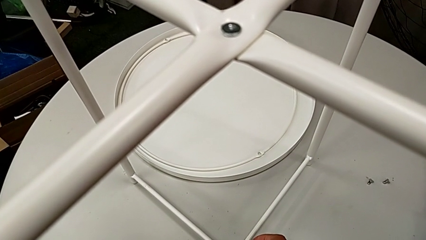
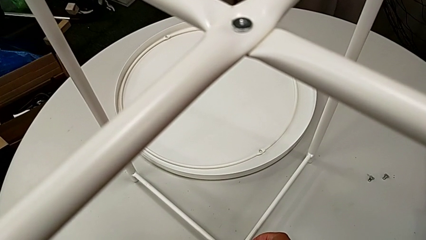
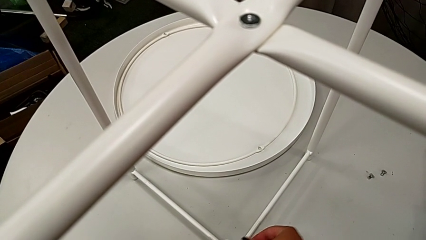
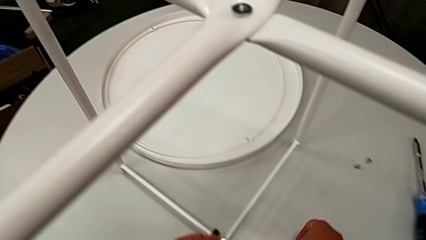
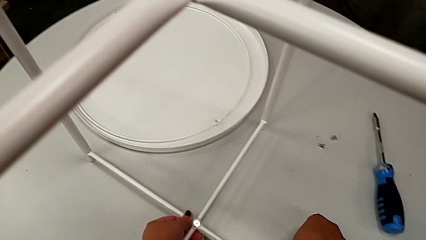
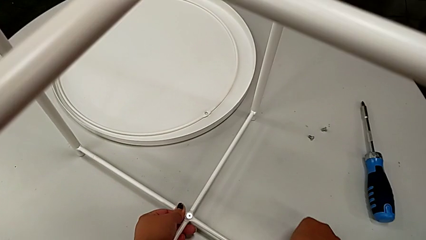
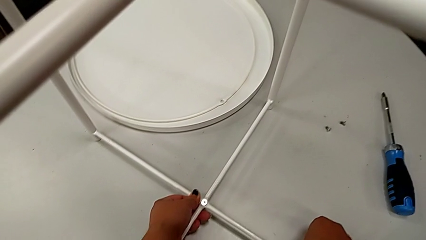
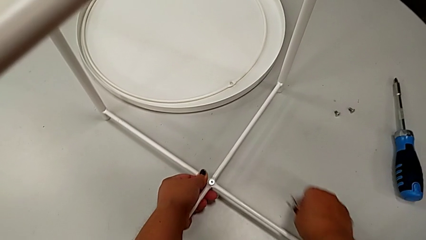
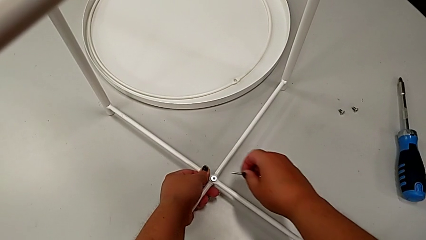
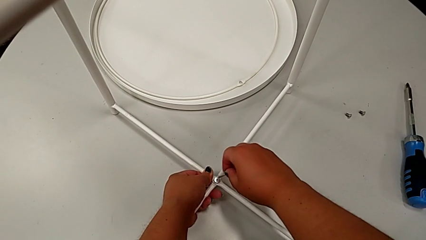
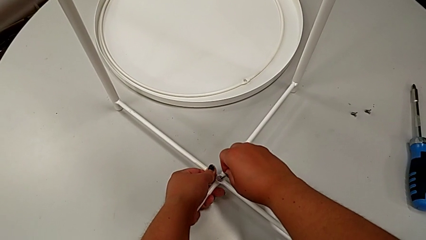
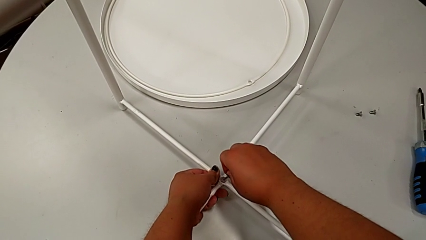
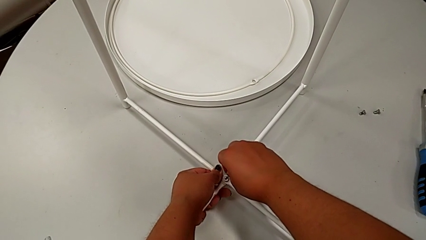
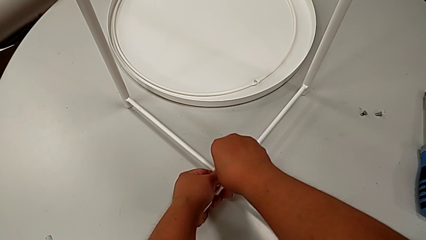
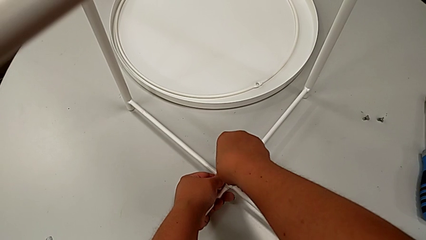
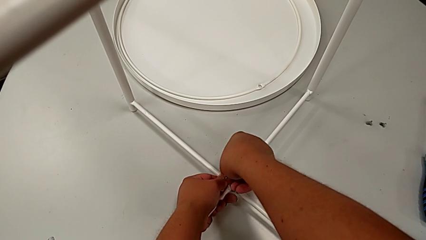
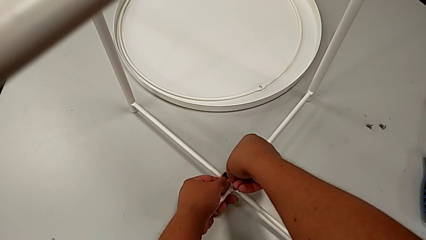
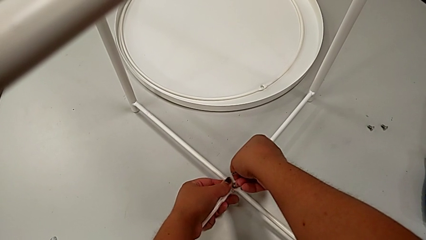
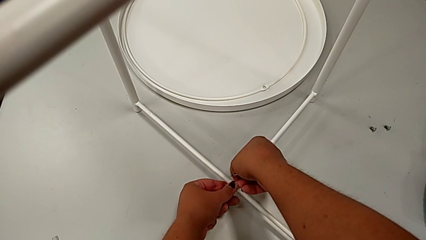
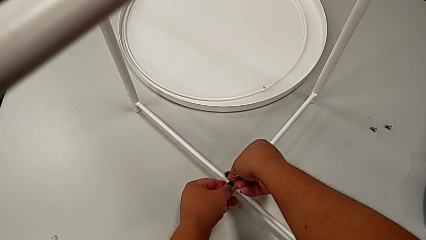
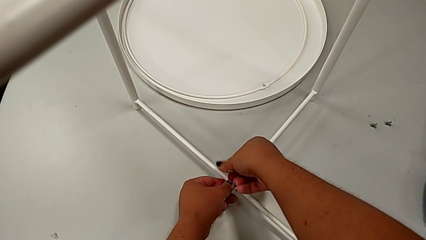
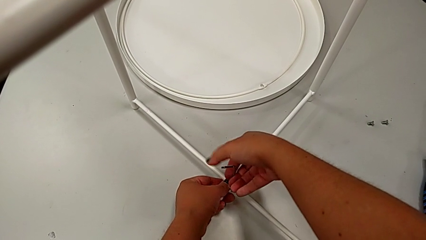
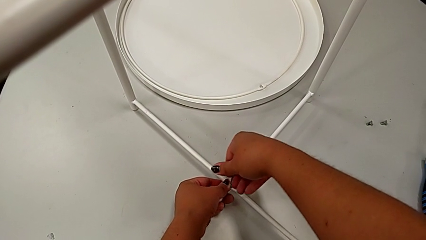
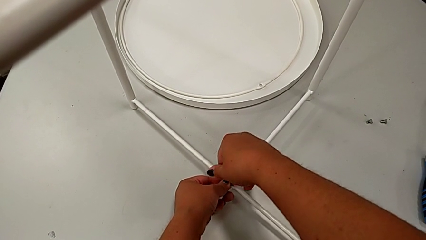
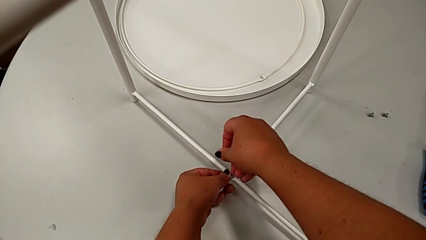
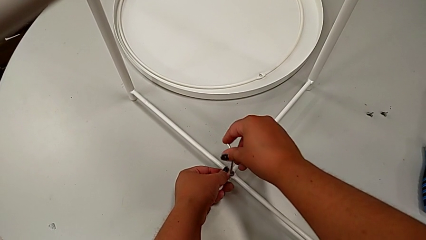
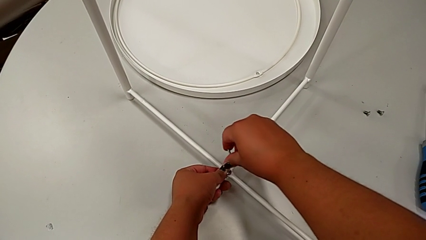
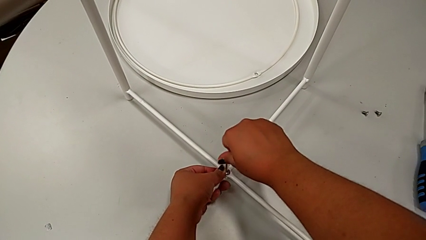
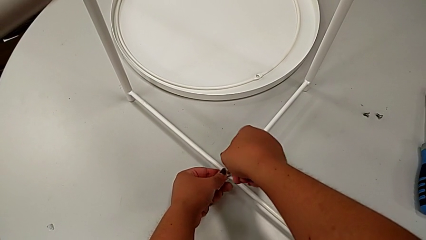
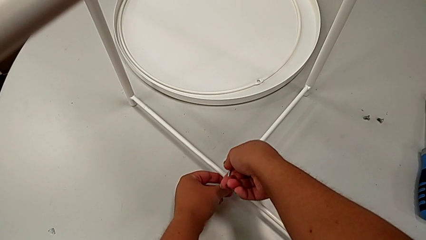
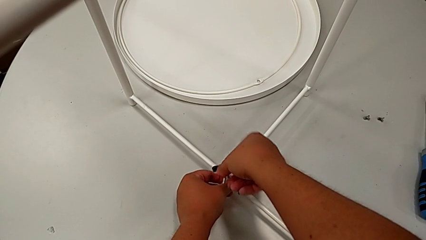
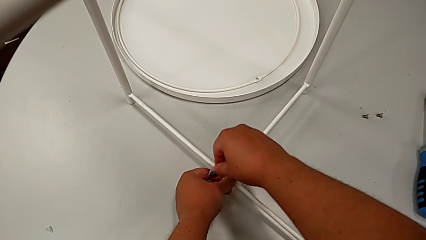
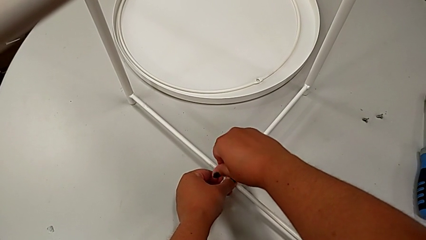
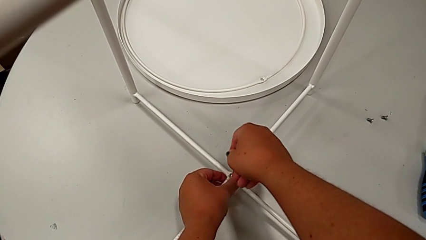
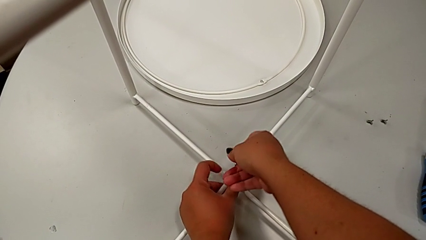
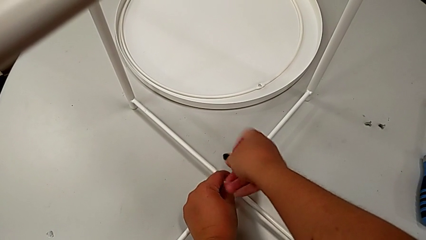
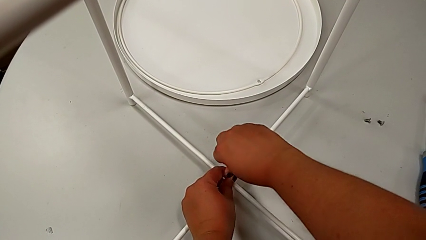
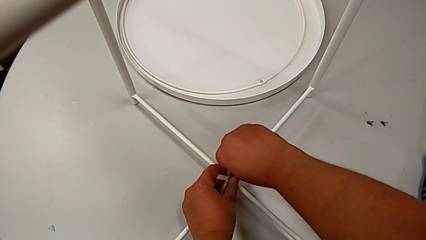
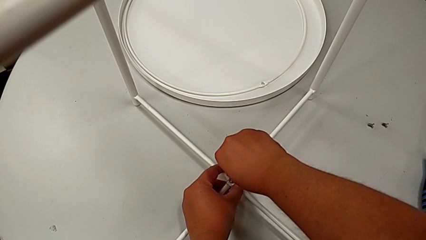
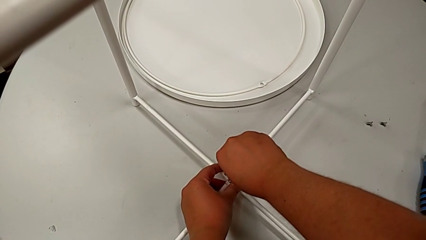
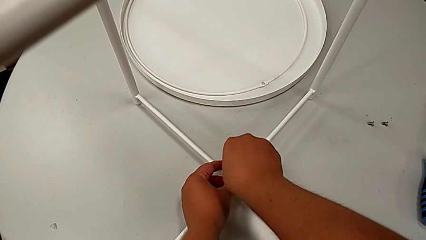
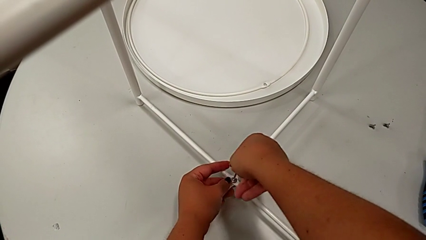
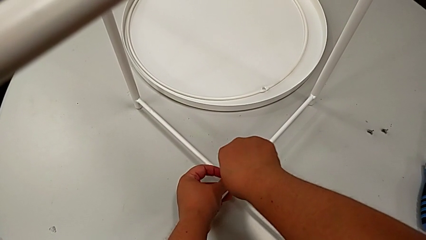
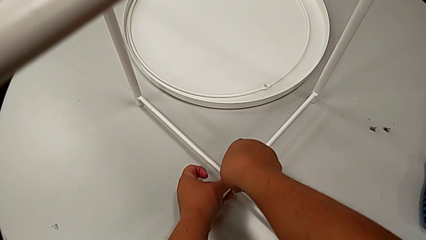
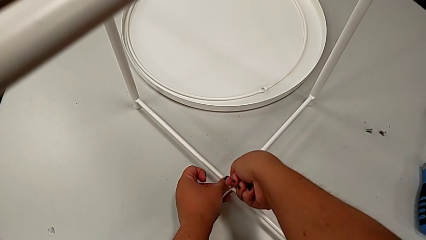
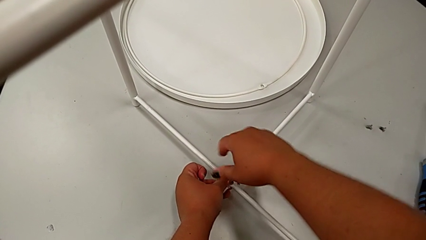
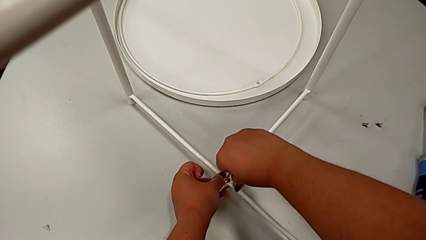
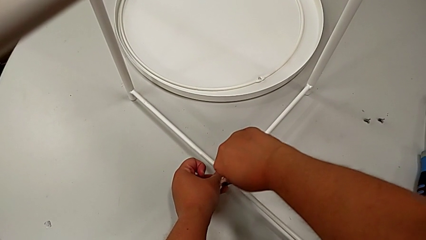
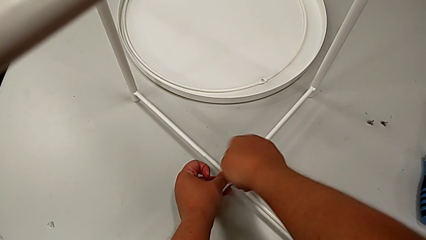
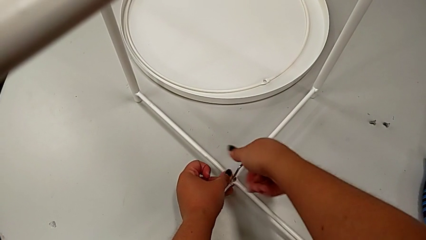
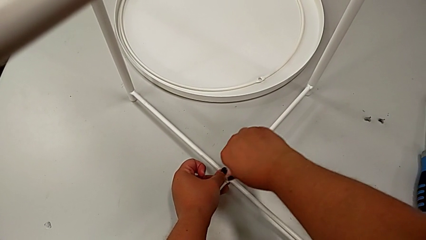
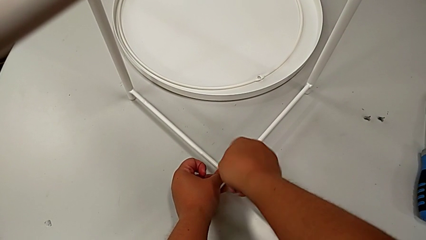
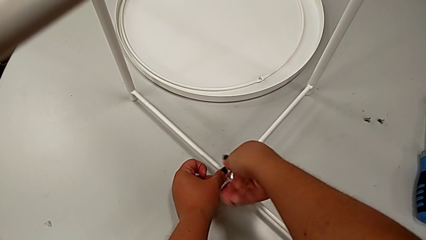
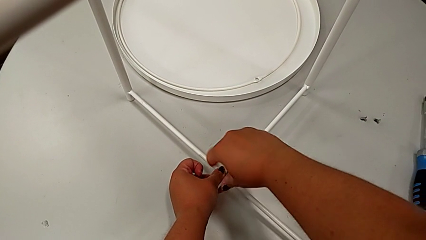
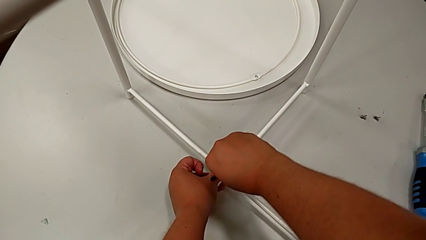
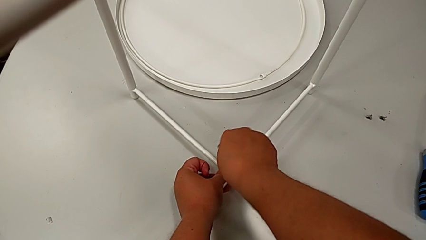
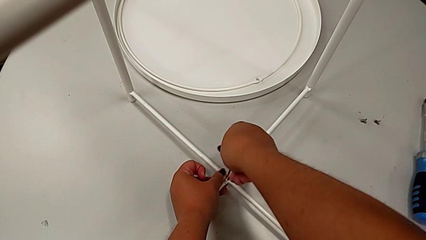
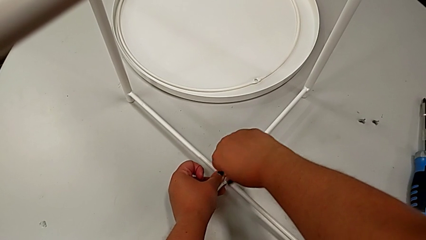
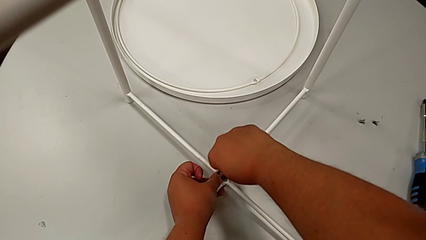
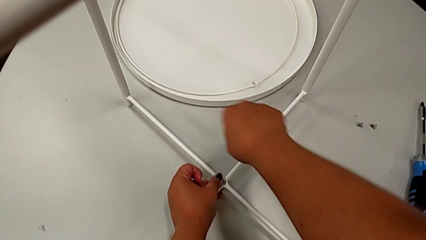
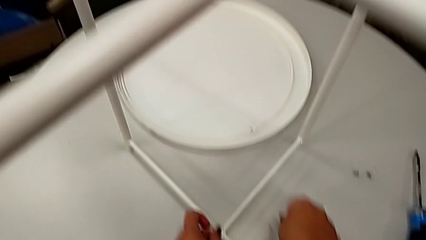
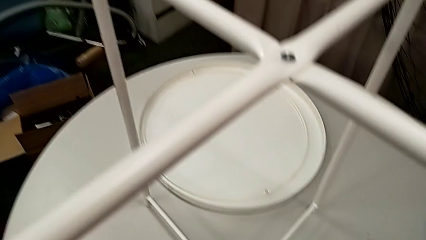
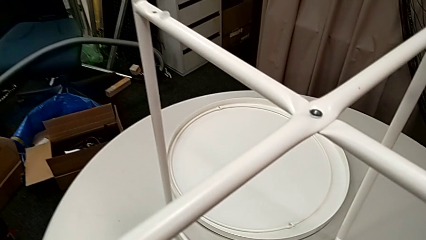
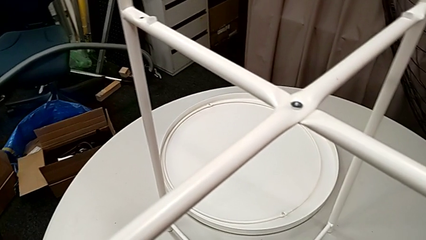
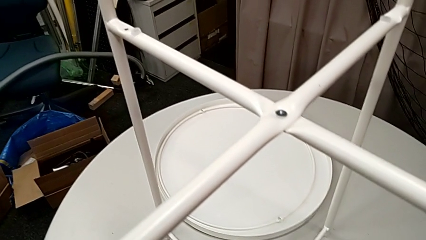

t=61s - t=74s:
The camera wearer is assembling the legs' bottoms. They grab the Allen wrench, insert it, screw the hex socket head, withdraw the Allen wrench and place it.

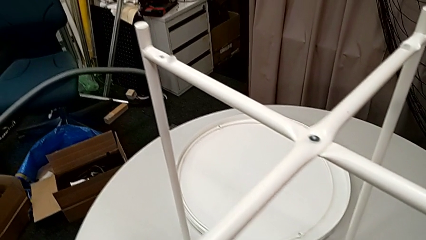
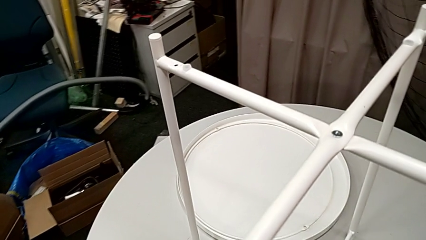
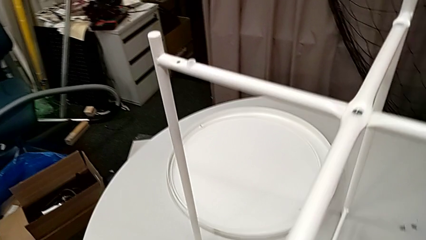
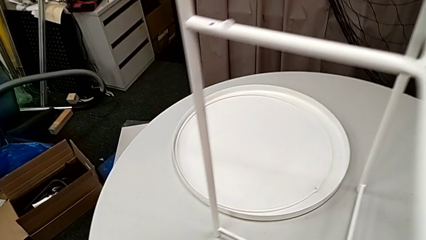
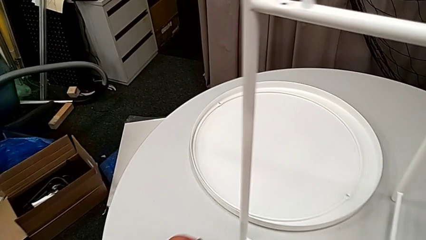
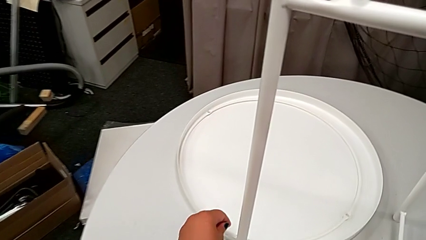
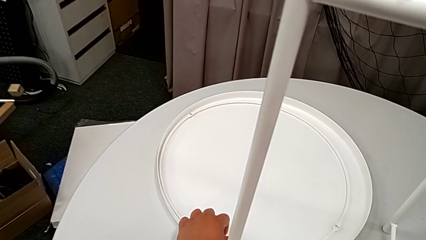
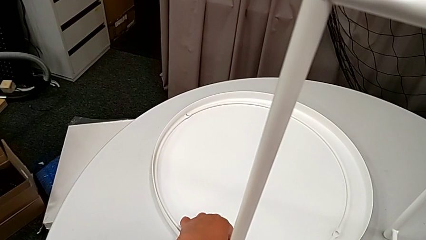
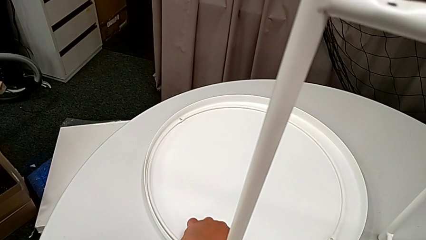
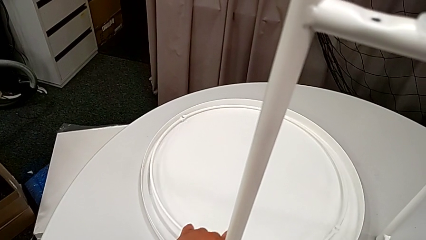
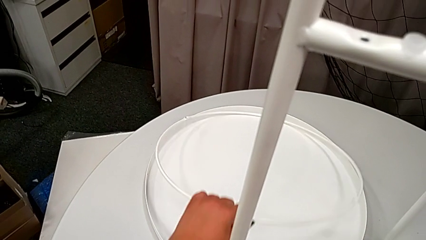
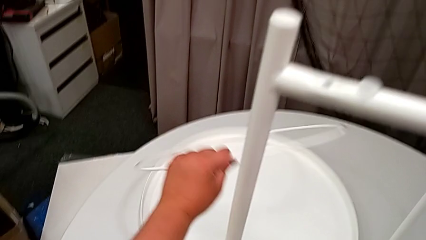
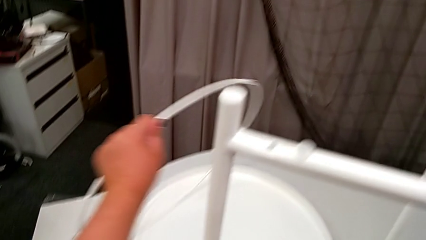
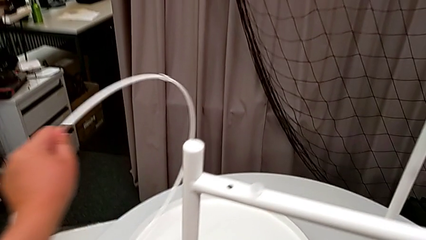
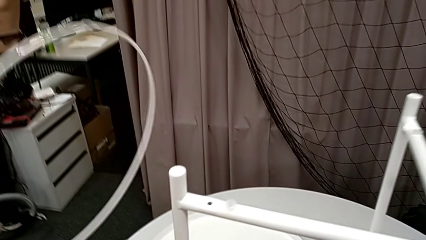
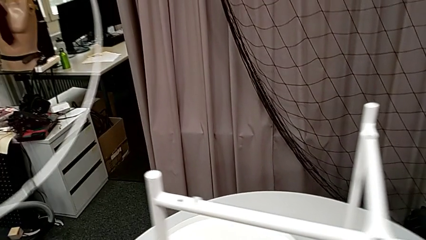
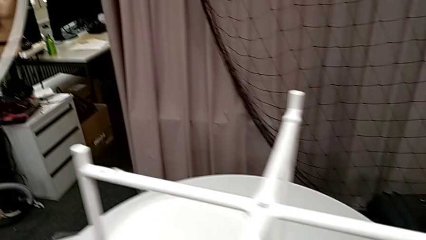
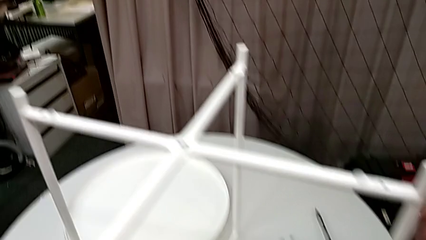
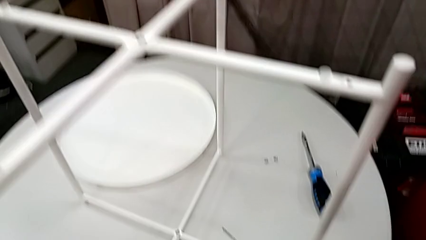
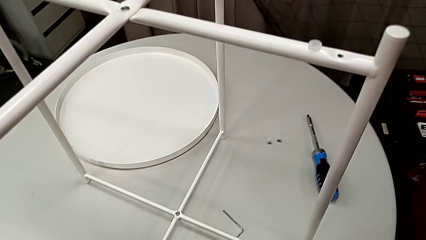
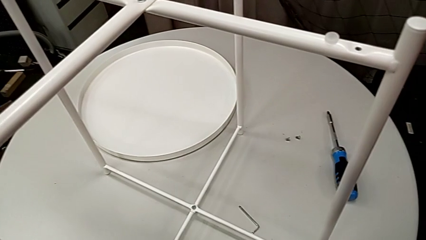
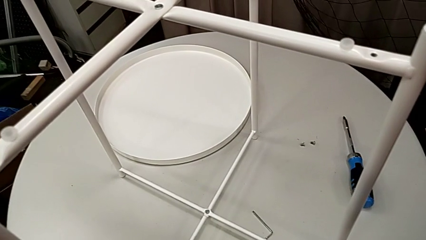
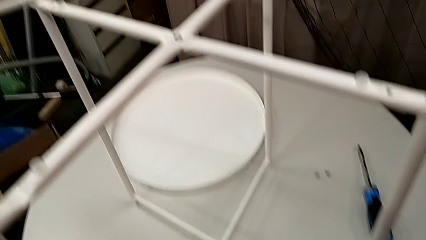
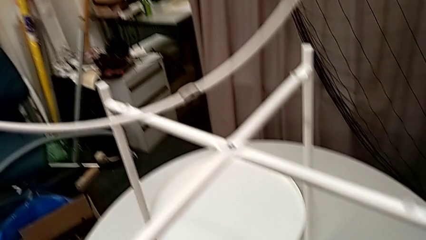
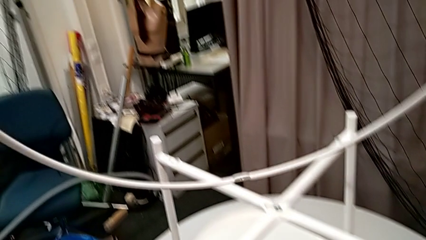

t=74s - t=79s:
The camera wearer is assembling the circle. They grab the circle, lift it and rotate it.
